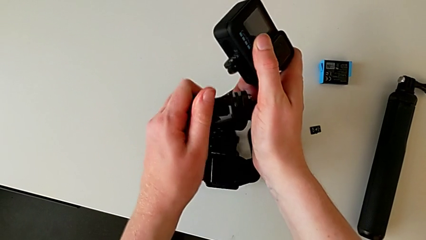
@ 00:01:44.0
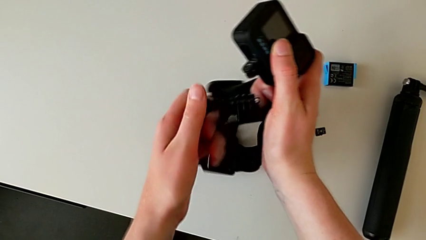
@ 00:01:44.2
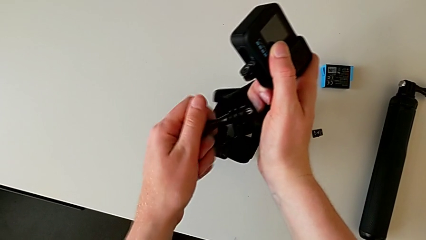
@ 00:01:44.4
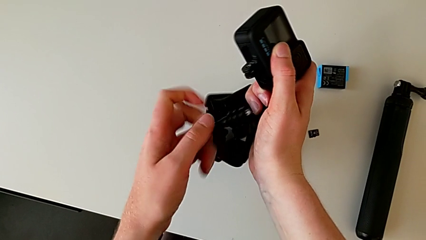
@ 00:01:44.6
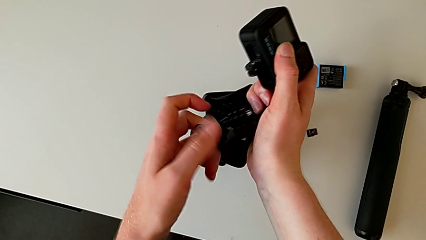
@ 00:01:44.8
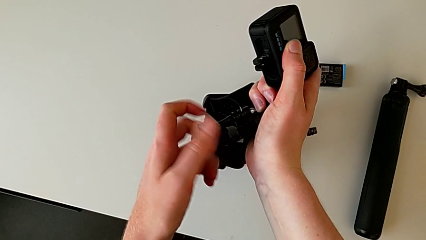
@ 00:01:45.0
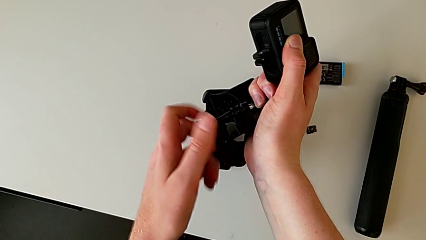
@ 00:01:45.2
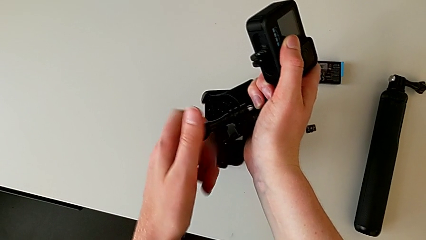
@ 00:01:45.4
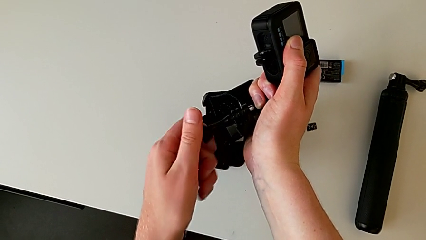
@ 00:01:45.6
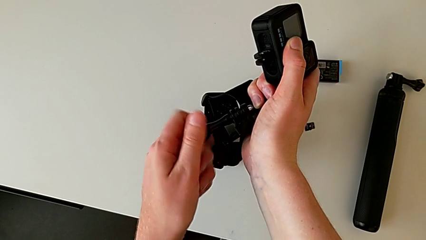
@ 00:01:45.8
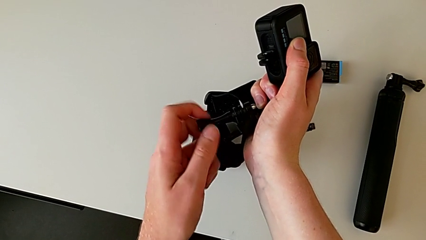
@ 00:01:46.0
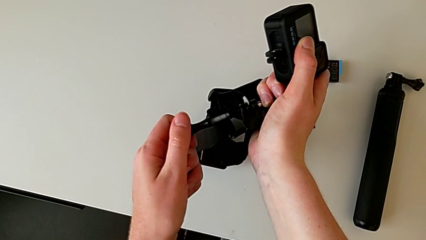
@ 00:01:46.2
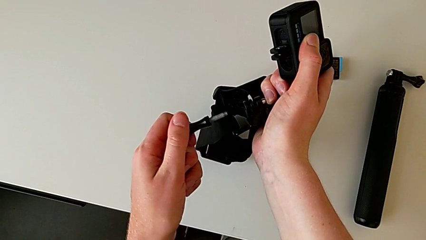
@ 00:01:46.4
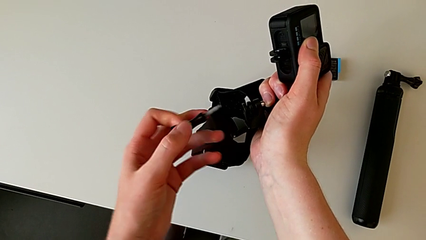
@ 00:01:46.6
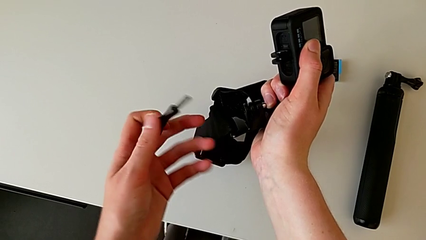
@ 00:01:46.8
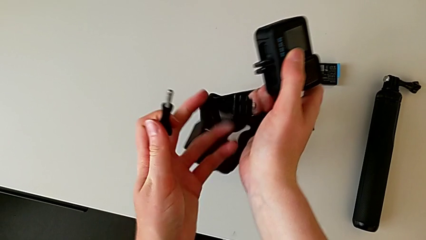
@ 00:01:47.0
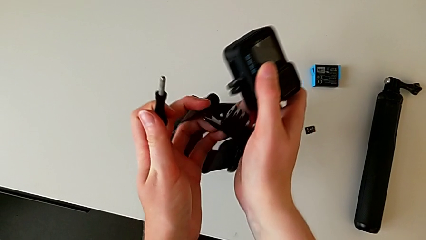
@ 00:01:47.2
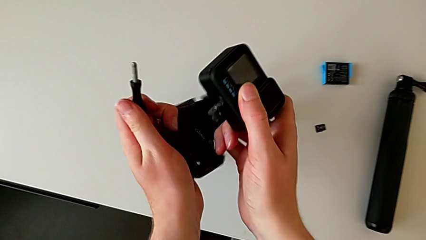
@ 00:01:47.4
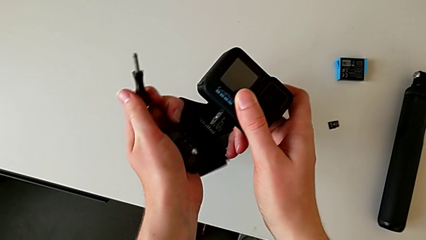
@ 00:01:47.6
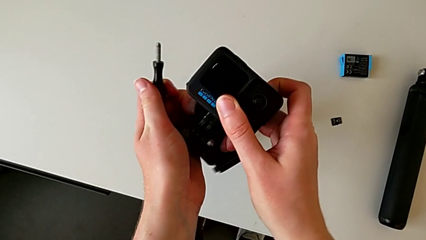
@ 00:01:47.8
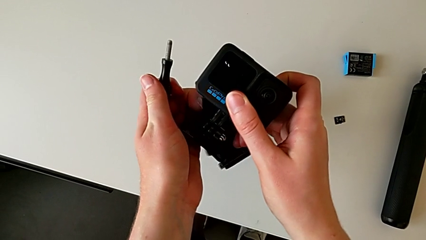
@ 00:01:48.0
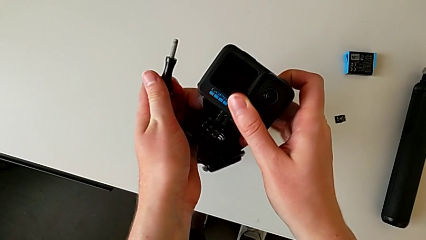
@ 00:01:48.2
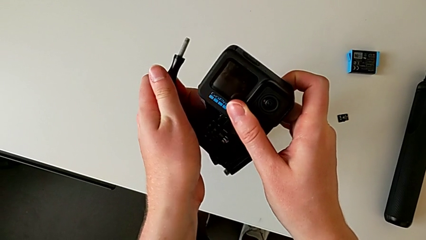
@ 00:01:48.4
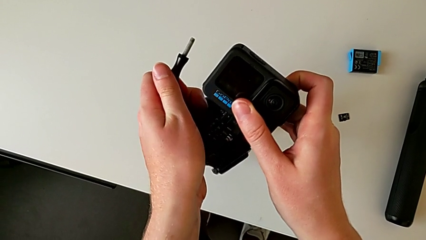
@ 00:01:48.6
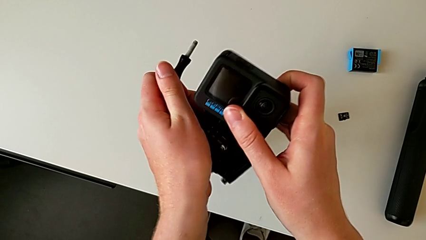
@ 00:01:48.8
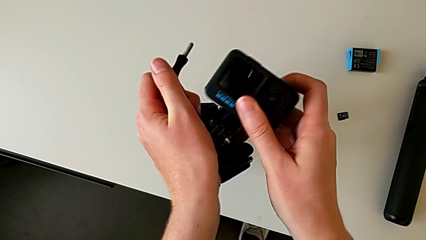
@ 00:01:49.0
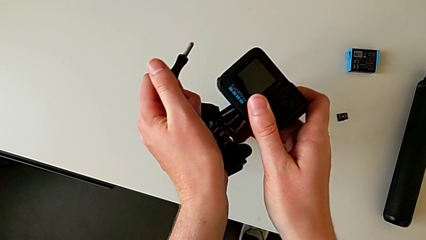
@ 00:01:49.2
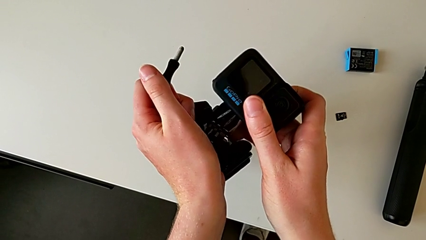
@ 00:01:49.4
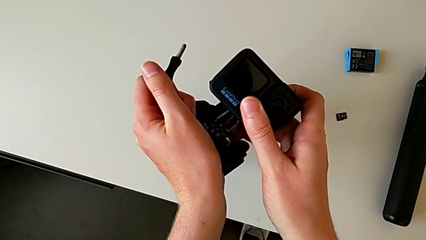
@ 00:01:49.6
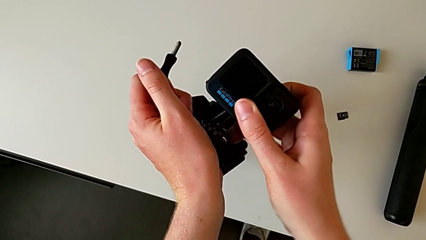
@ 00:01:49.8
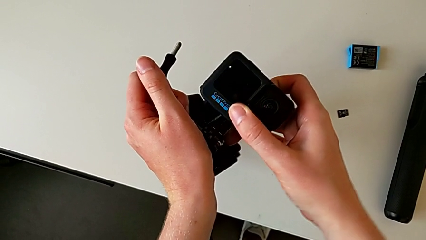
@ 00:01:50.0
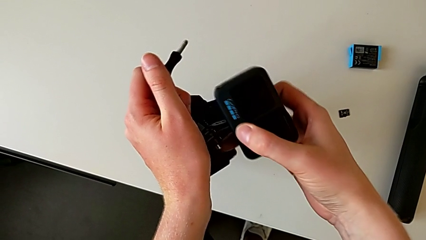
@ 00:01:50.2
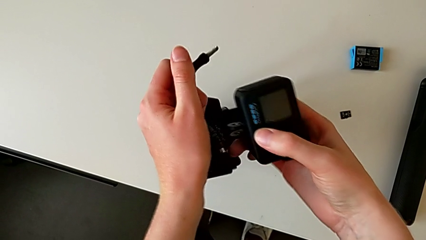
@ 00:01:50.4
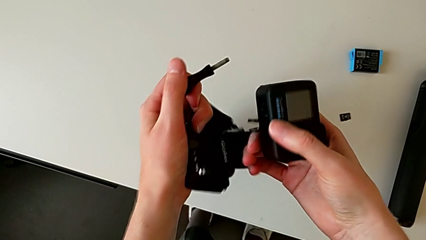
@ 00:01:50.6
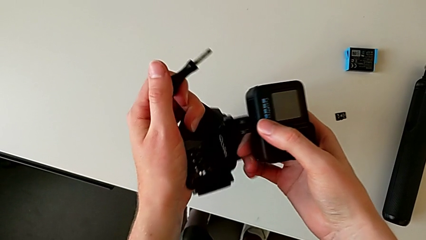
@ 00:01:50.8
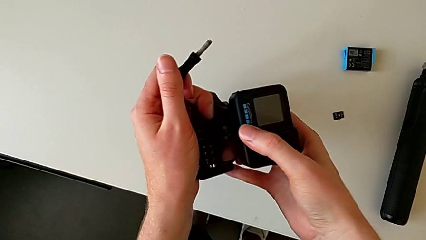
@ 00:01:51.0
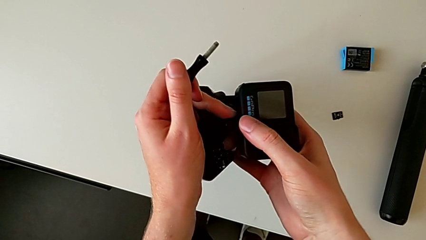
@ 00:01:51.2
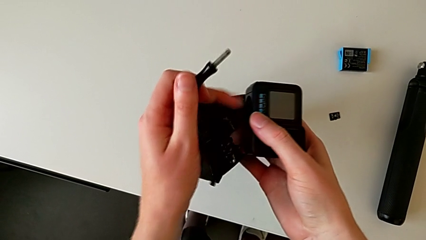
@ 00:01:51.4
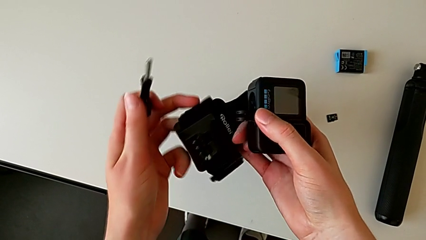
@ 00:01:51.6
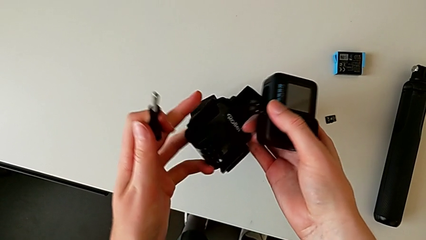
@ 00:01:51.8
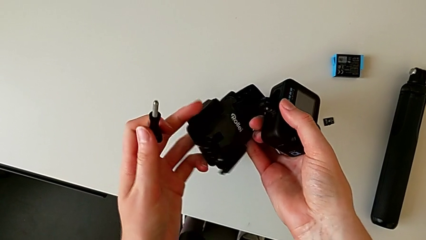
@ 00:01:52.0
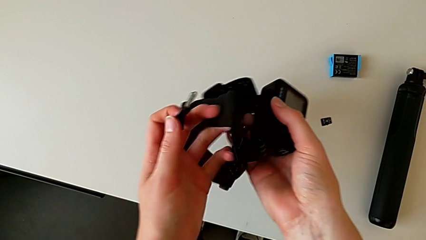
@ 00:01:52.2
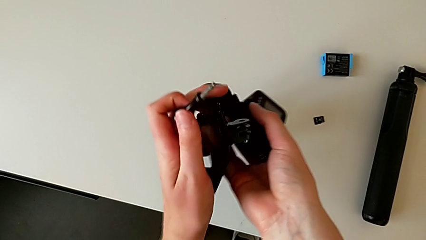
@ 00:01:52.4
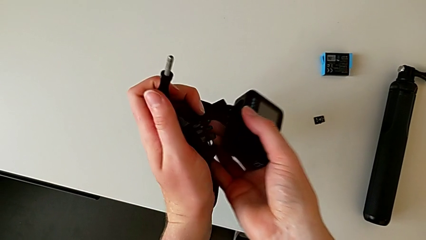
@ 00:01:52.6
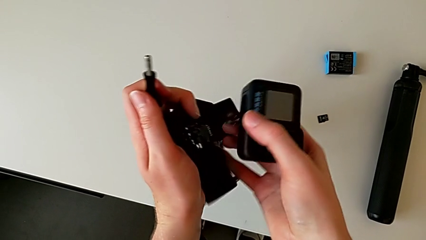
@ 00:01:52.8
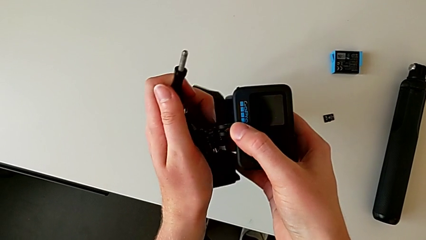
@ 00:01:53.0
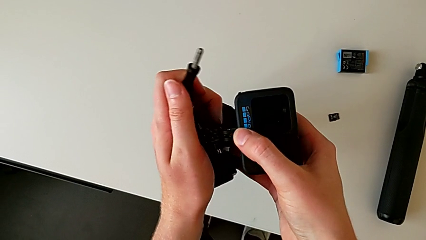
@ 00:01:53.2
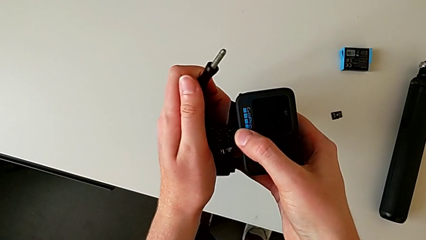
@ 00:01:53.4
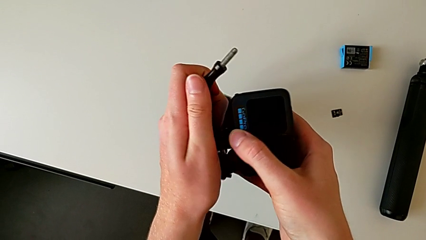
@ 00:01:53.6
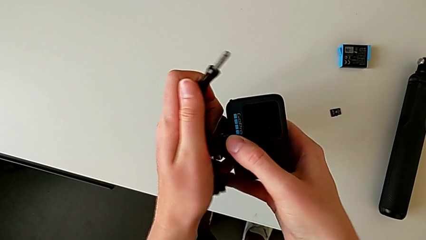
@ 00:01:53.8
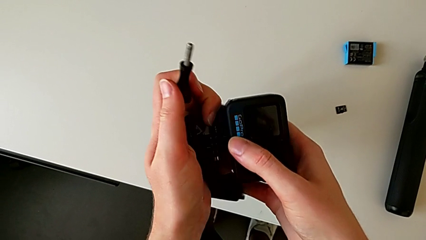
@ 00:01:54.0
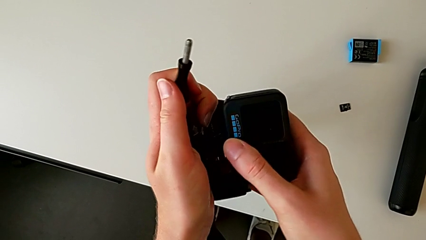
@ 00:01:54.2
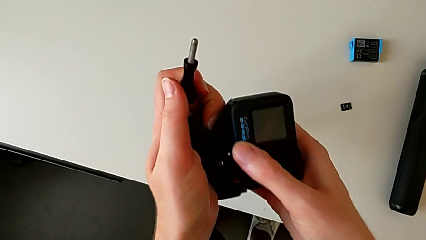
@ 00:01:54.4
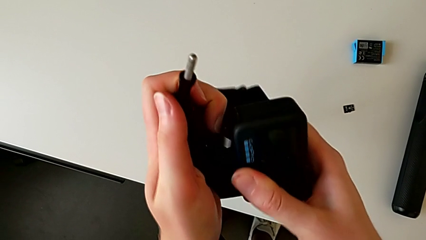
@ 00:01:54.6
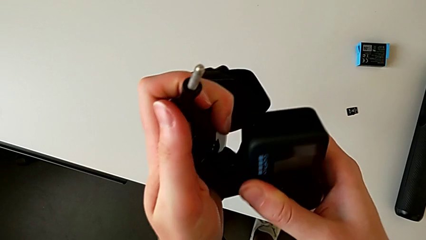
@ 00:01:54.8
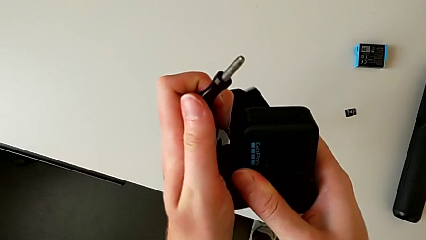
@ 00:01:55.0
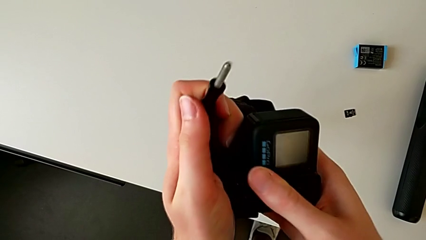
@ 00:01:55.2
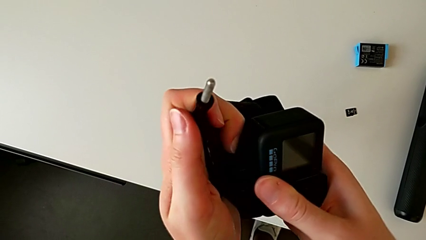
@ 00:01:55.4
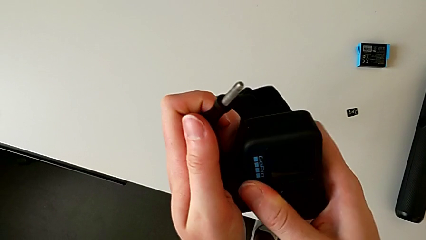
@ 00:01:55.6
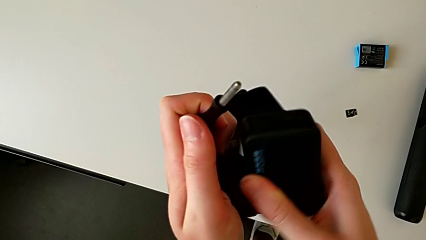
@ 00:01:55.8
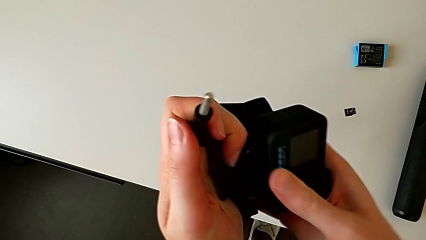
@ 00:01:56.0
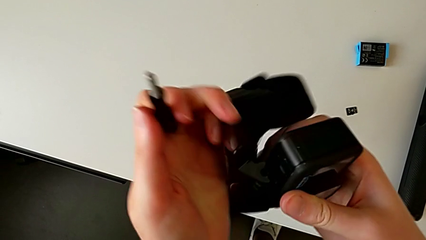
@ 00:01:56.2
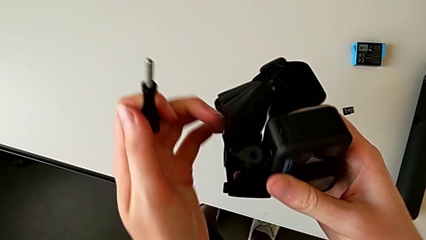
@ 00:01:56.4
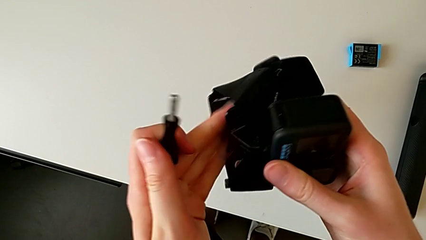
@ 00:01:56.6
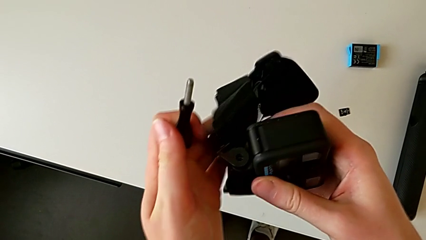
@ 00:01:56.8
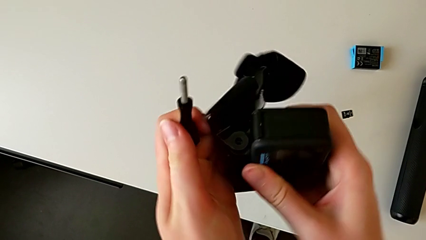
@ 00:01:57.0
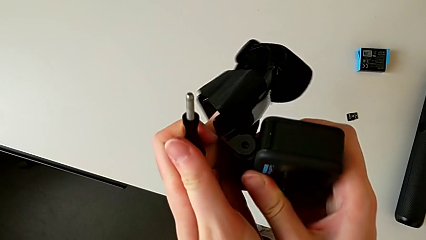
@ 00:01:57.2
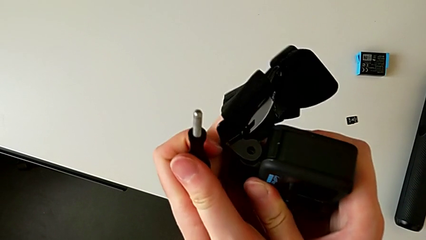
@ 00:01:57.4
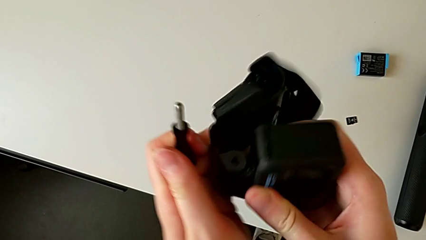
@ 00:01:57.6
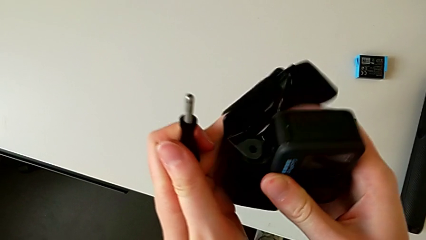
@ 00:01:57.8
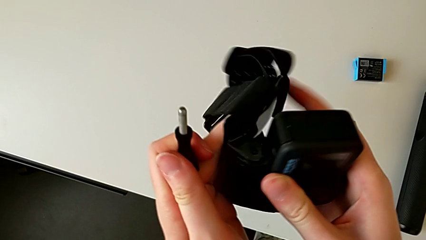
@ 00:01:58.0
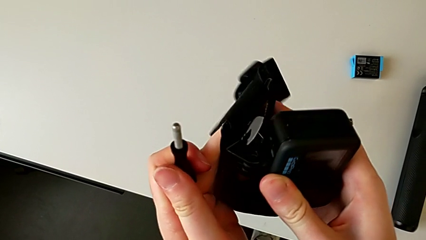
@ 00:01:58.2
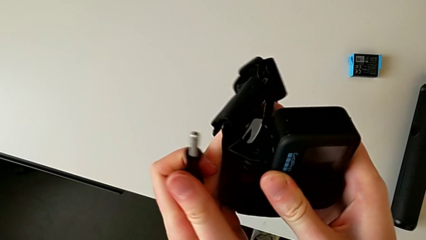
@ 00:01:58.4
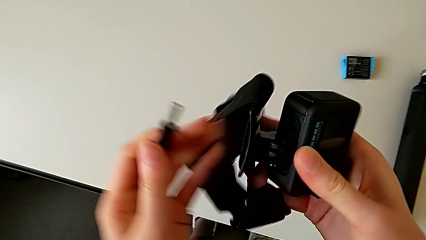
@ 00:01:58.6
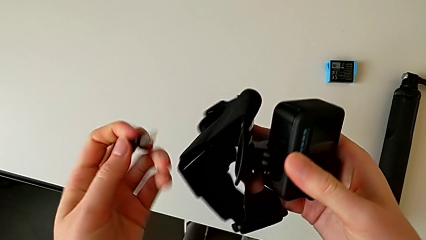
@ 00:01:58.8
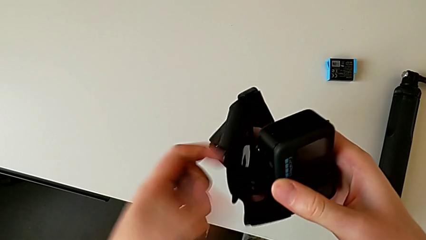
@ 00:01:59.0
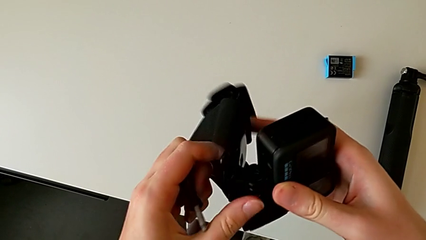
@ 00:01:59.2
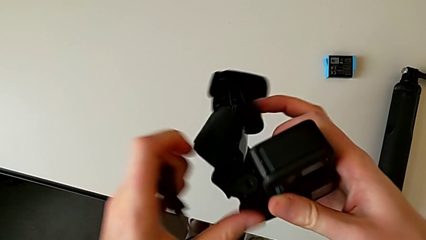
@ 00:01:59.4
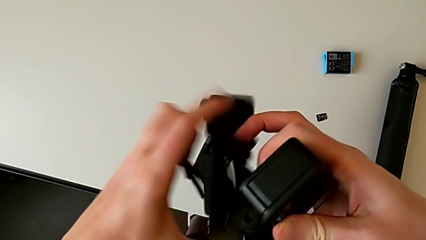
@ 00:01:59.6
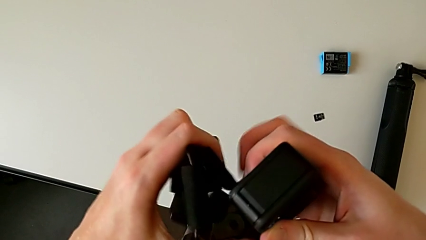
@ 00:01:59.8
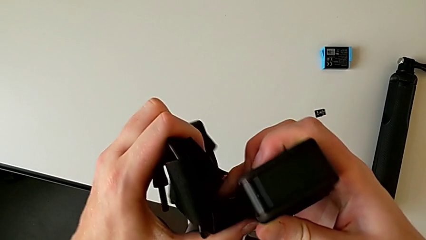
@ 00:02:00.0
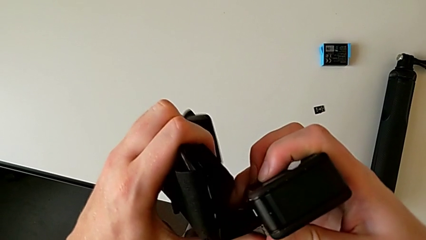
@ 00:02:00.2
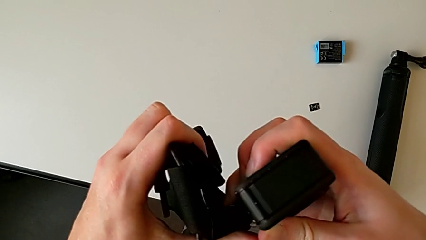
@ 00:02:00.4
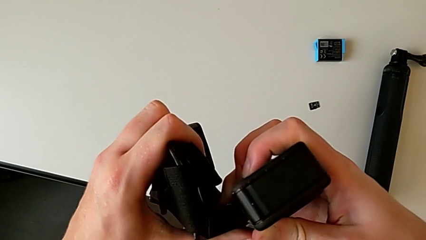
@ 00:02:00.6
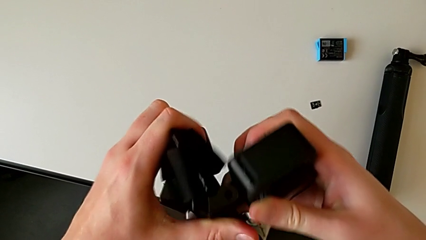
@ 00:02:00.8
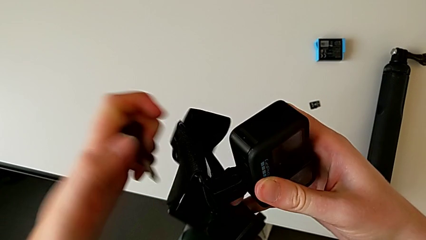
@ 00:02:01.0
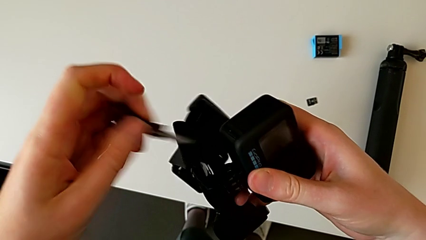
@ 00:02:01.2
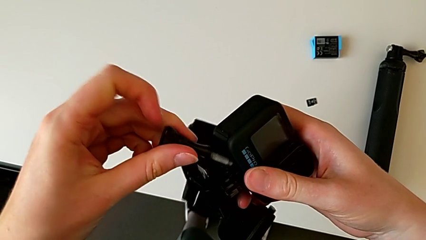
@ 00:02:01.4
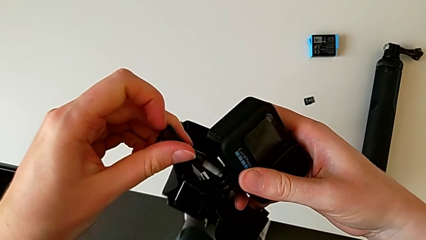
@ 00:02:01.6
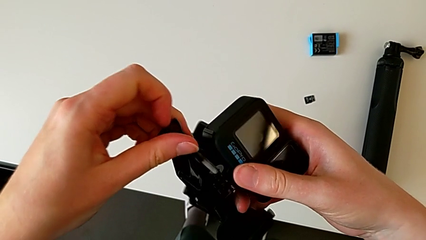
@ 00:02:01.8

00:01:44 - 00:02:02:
The camera wearer is assembling the GoPro onto the strap. They unscrew the screw, assemble the GoPro and align the black screw.
